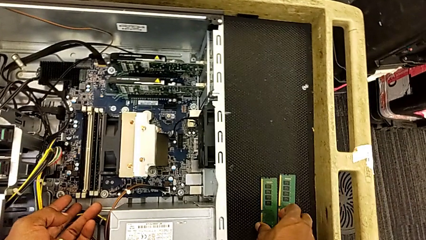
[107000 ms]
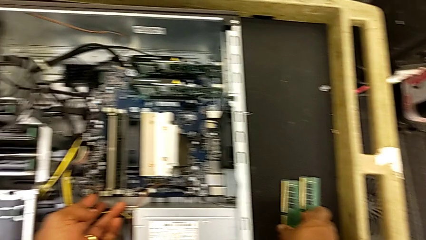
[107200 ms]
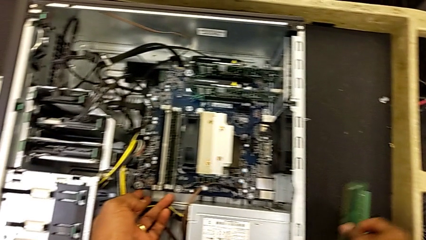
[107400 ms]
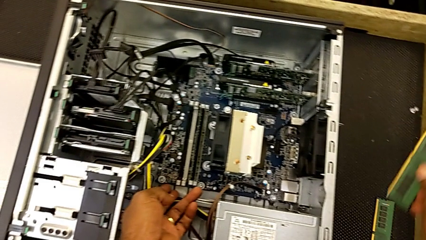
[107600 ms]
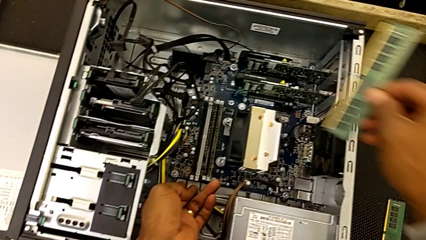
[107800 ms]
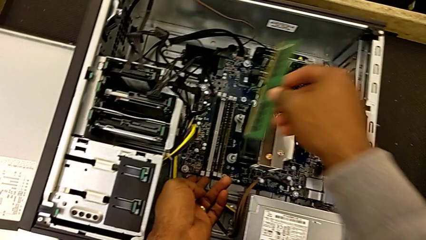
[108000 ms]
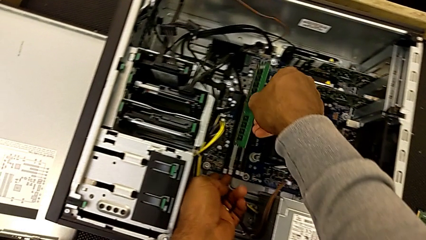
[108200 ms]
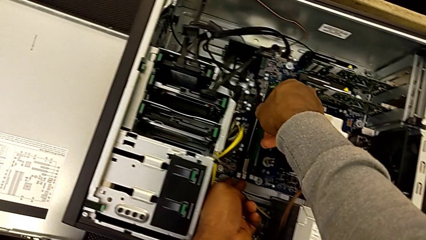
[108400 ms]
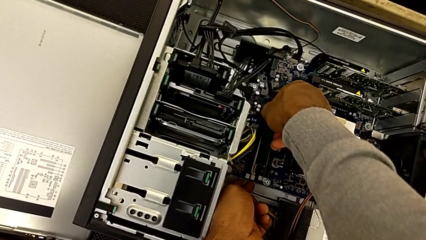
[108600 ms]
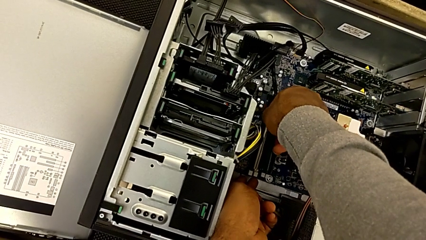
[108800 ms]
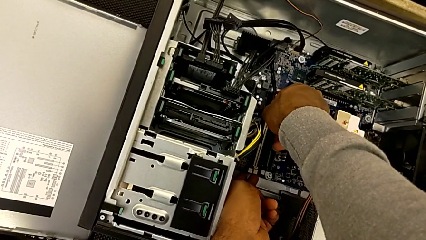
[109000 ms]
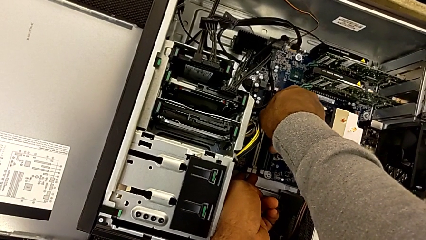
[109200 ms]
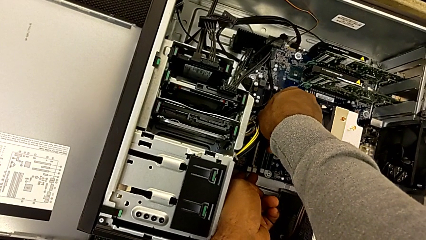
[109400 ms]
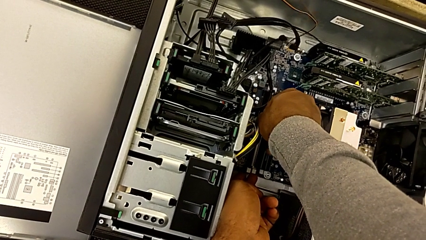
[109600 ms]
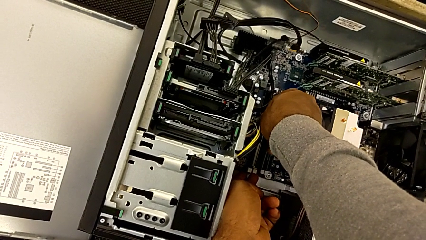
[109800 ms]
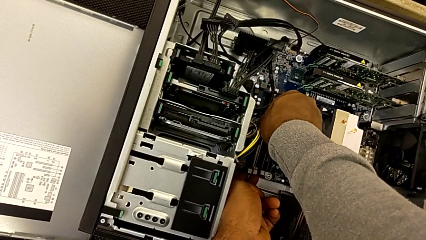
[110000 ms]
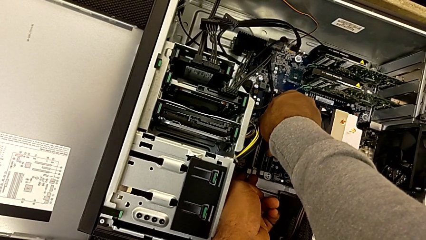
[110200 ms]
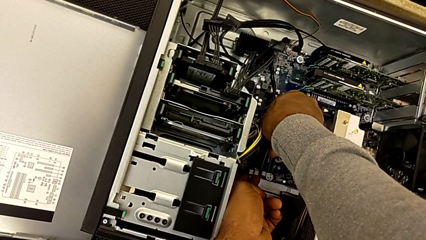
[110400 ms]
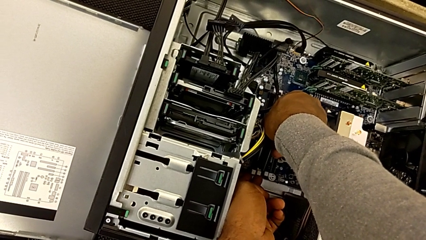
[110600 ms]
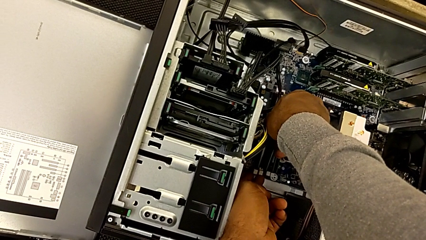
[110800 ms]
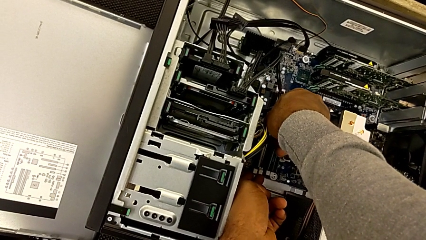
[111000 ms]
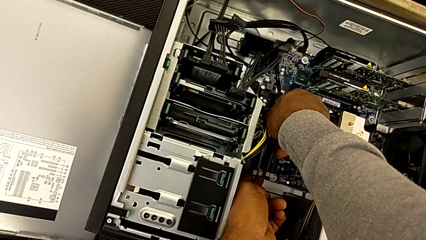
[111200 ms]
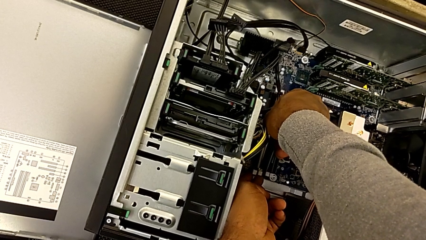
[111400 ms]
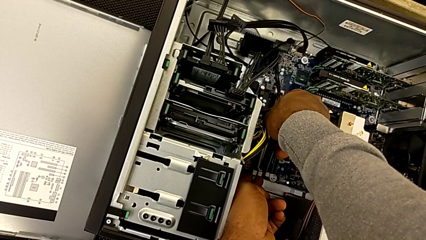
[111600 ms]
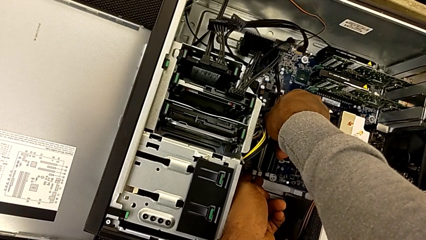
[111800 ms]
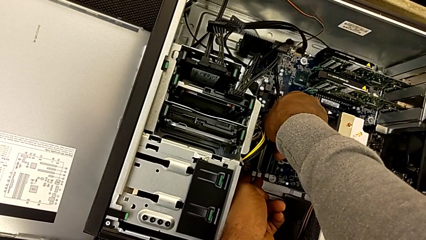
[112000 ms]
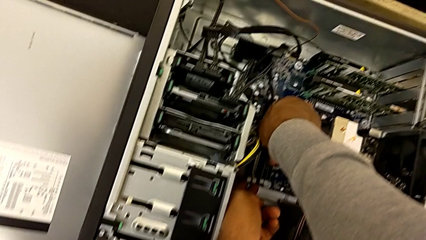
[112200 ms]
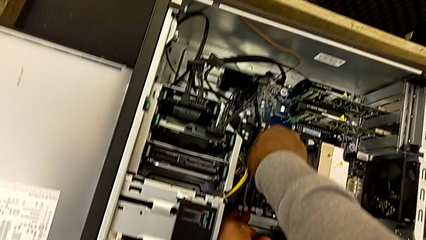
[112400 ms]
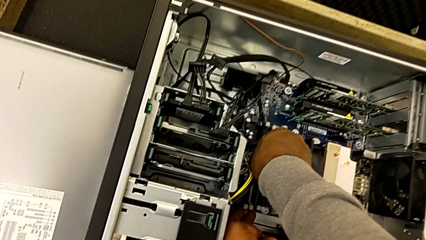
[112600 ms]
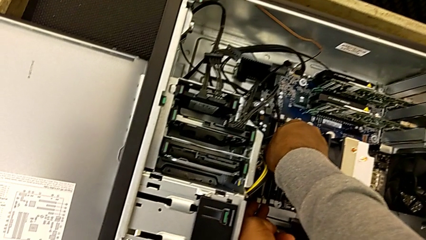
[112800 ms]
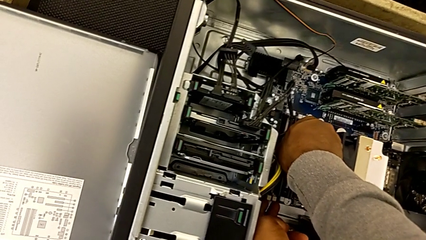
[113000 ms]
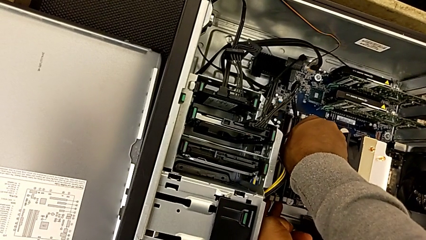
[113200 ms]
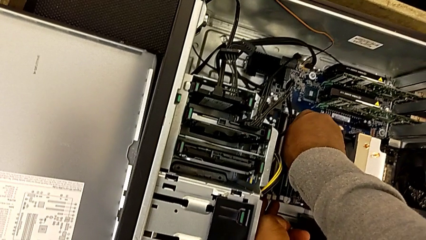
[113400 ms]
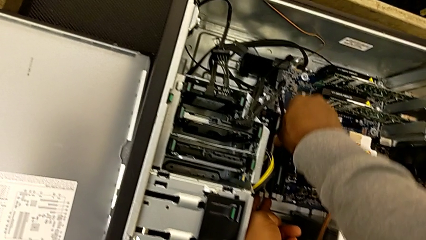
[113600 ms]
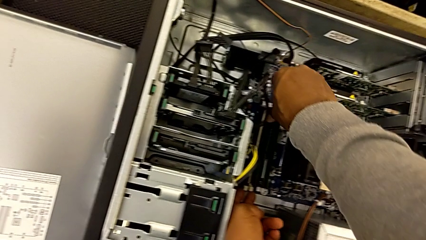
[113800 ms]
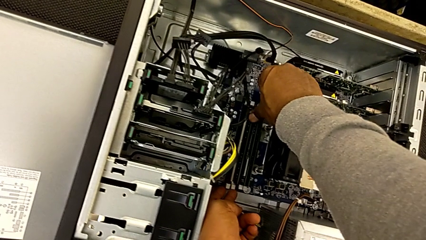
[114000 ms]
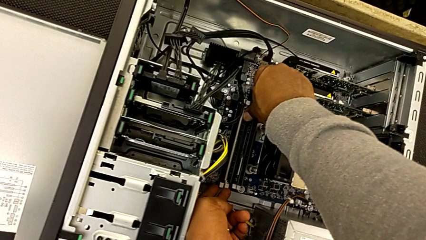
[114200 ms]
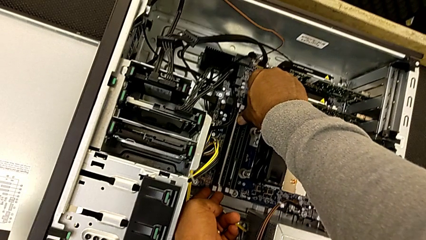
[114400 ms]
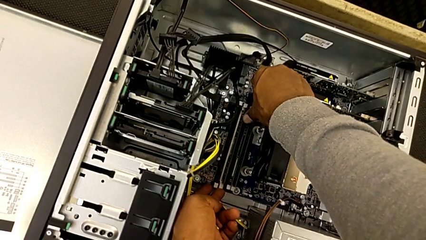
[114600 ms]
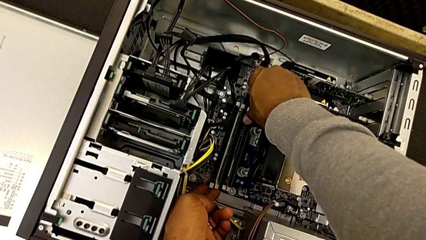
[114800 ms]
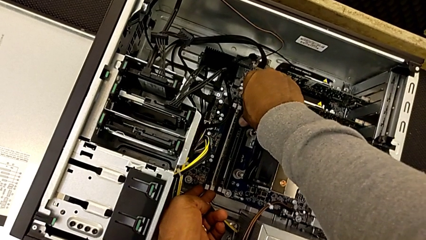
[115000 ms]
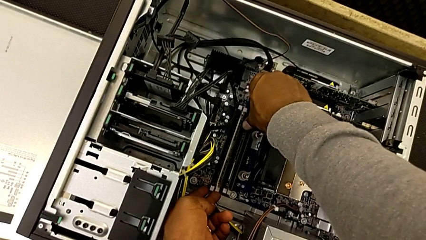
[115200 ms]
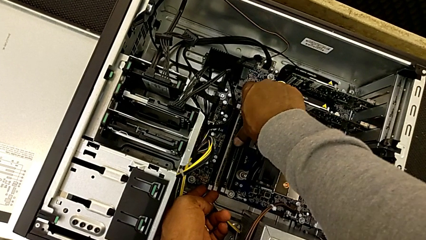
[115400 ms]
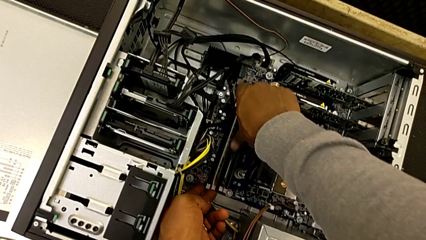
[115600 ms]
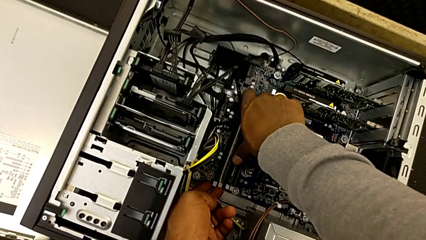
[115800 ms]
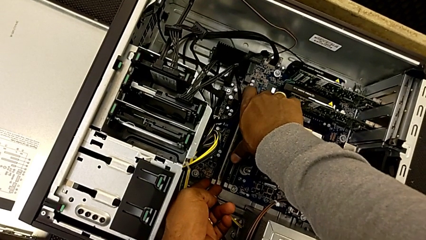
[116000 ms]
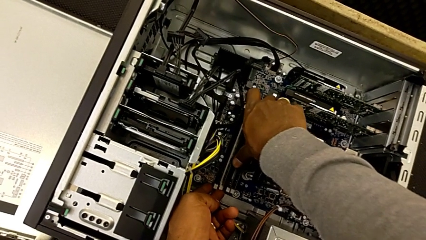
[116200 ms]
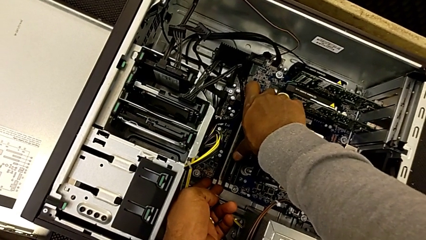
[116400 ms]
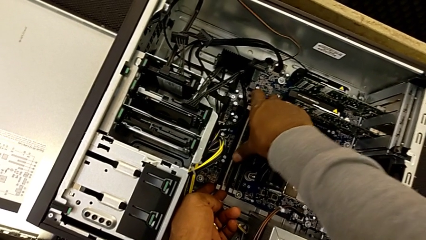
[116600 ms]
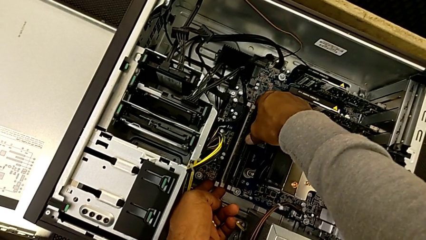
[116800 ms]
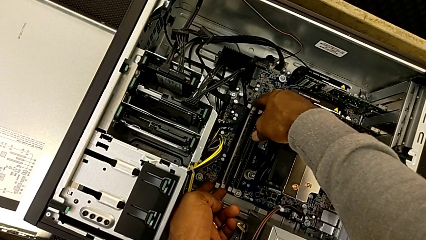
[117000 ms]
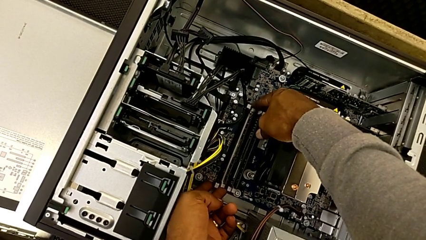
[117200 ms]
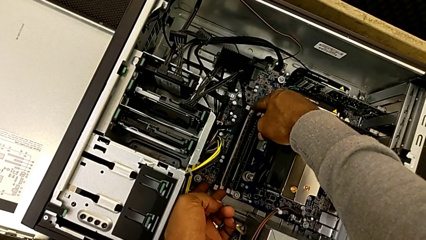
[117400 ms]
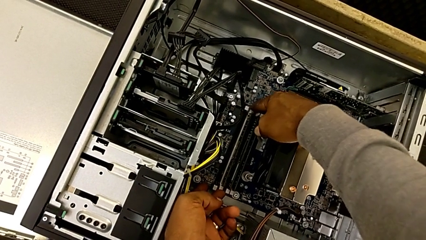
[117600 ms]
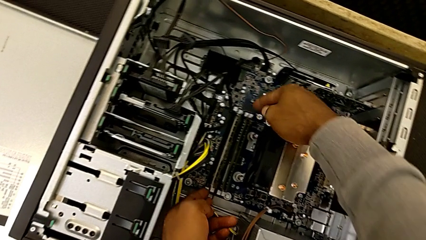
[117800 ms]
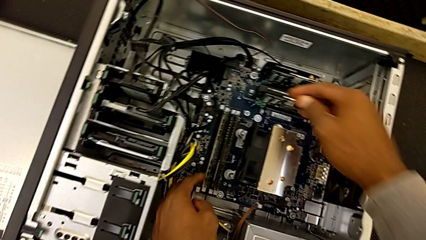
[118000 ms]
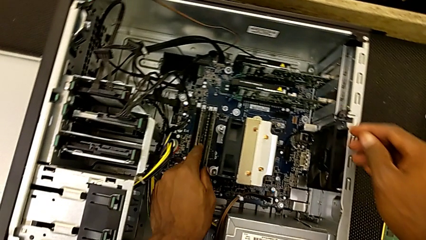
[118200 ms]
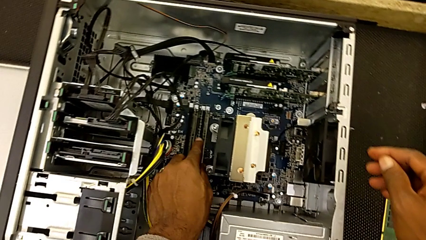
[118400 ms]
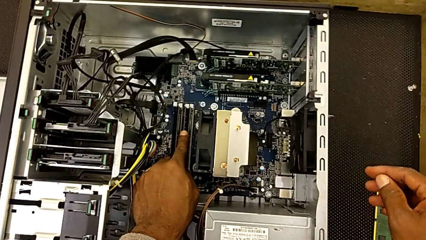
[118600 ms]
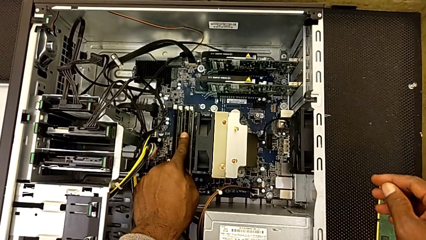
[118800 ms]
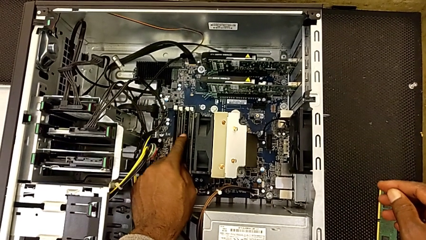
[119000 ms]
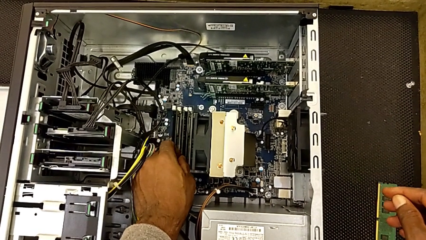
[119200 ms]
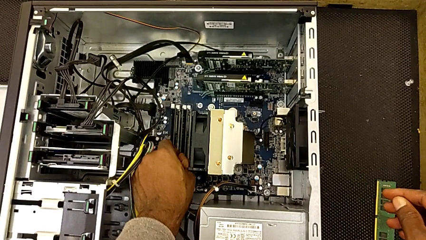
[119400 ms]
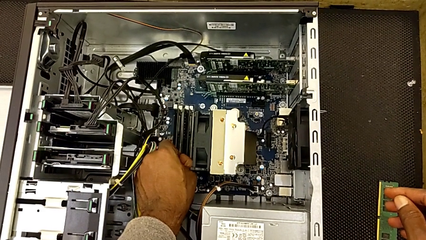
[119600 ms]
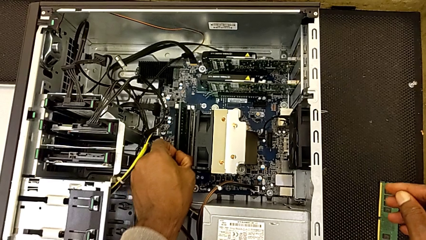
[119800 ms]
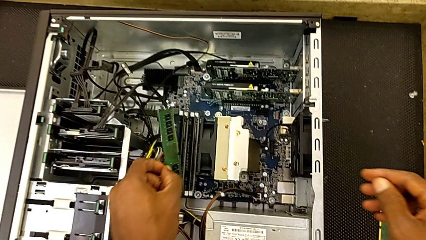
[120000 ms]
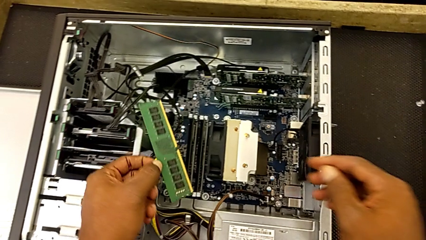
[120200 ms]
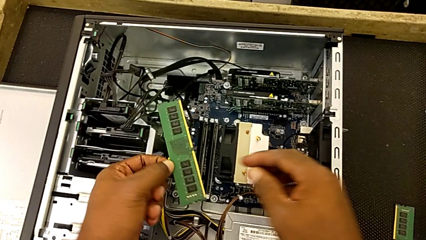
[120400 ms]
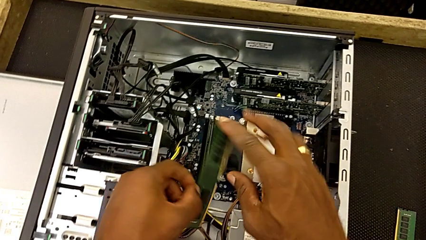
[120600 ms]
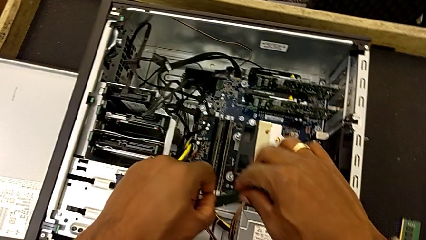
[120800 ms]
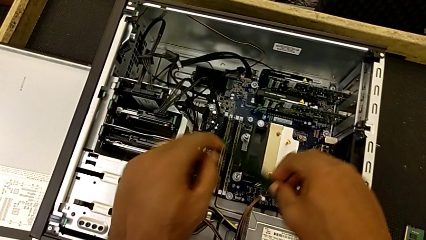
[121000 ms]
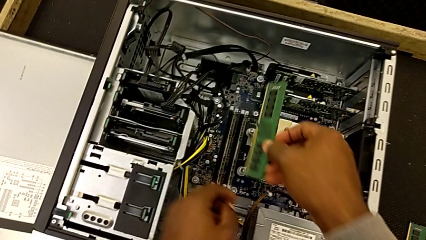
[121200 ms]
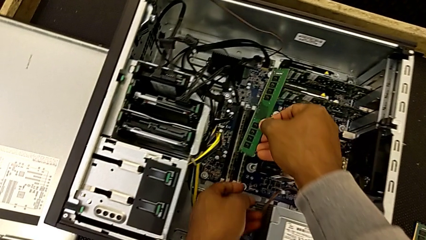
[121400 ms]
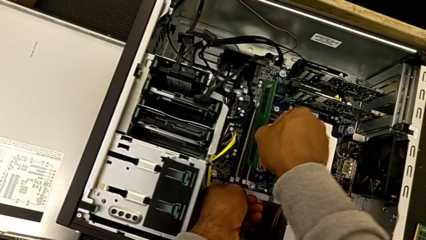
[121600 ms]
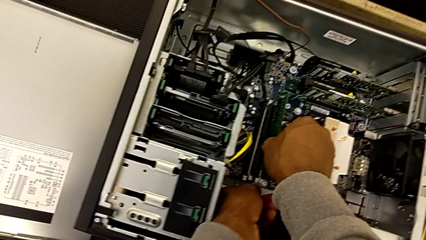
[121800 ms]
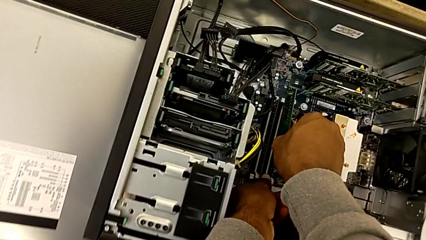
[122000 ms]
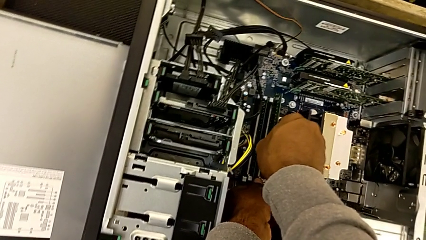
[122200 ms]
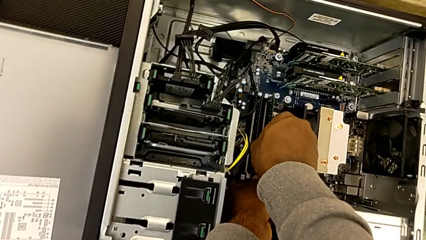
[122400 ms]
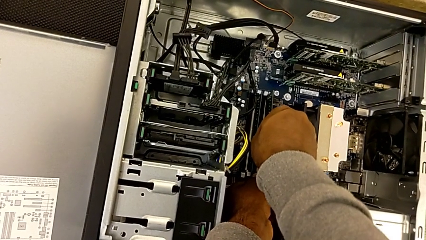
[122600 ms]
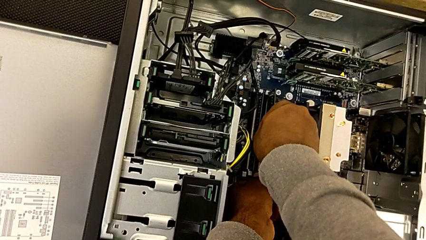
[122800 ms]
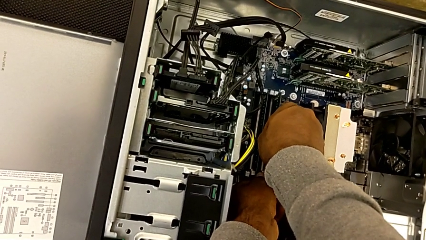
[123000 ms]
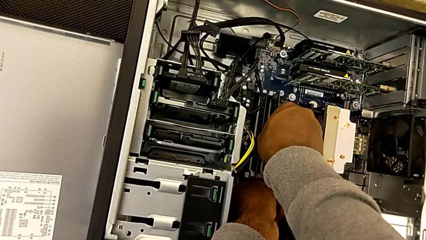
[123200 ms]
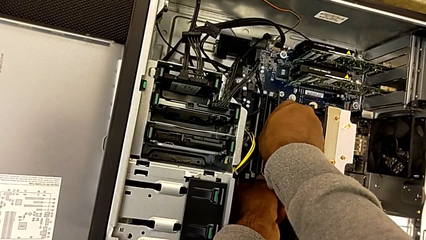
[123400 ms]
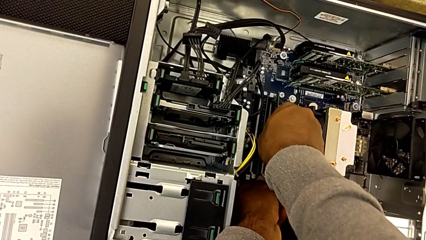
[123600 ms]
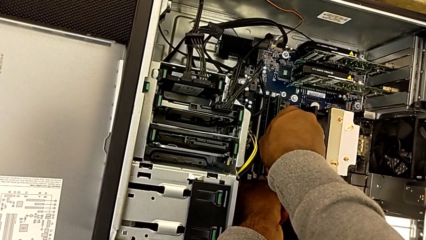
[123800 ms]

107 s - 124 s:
The camera wearer is assembling the RAMs. They grab the third RAM, wrongly assemble it, with it on the wrong side, wrongly lock the third RAM tab, not properly locking the tabs, rotate the third RAM and begin to wrongly assemble it, failing to assemble the RAM.
